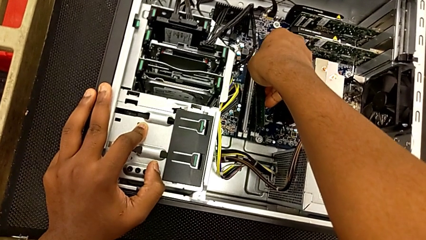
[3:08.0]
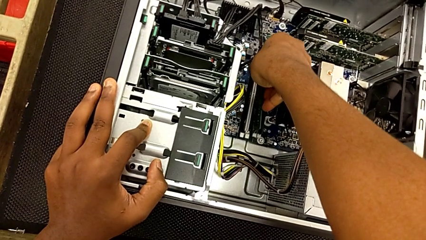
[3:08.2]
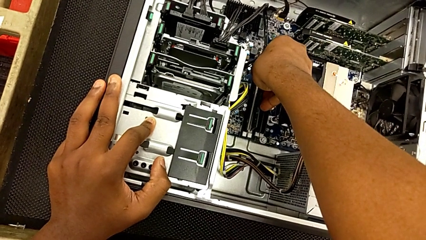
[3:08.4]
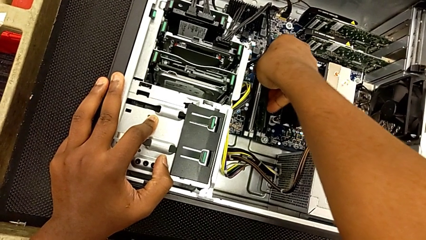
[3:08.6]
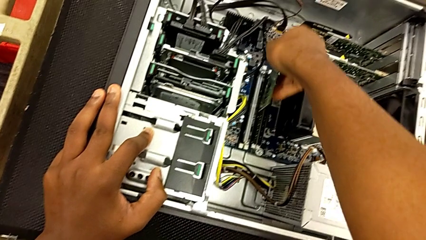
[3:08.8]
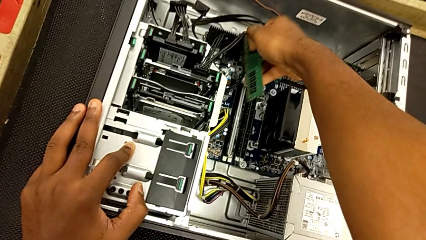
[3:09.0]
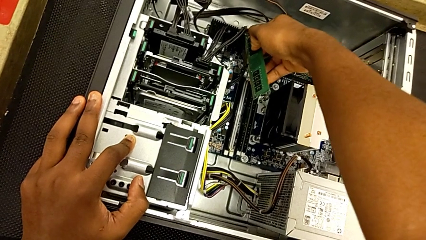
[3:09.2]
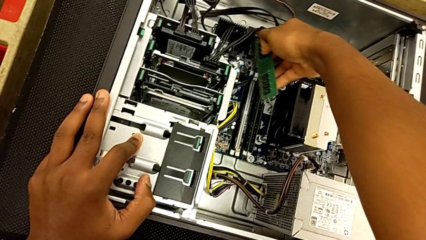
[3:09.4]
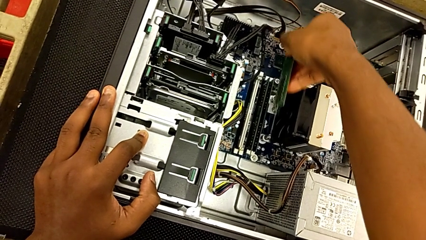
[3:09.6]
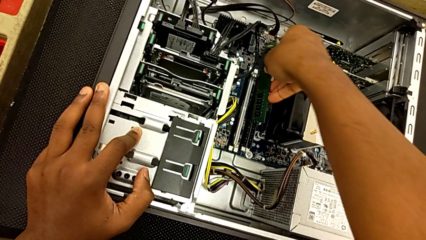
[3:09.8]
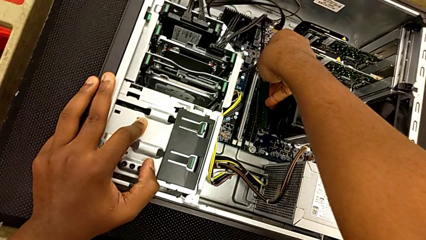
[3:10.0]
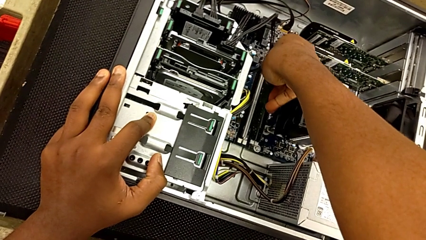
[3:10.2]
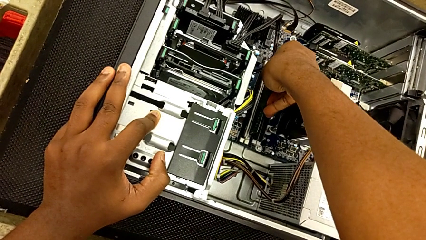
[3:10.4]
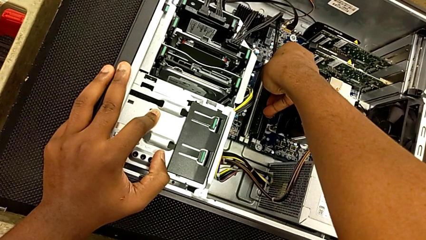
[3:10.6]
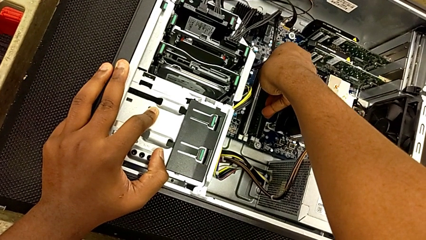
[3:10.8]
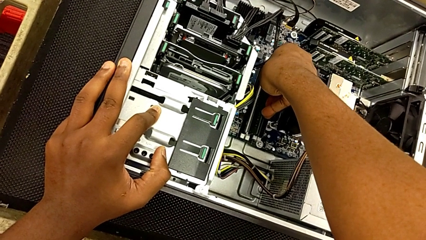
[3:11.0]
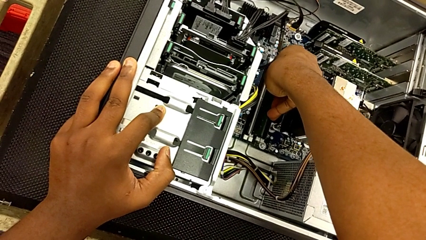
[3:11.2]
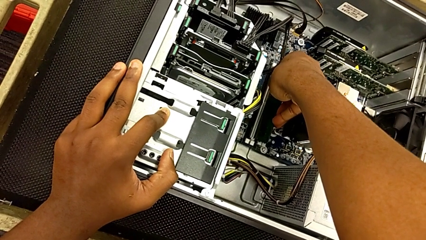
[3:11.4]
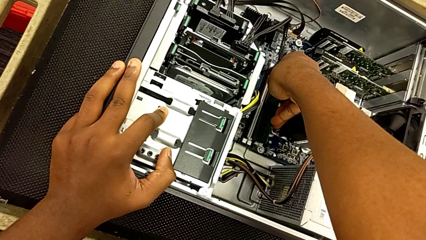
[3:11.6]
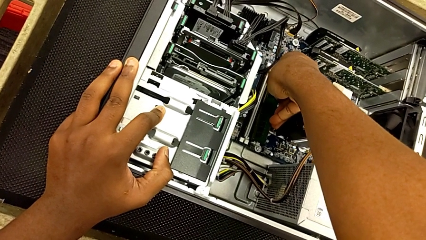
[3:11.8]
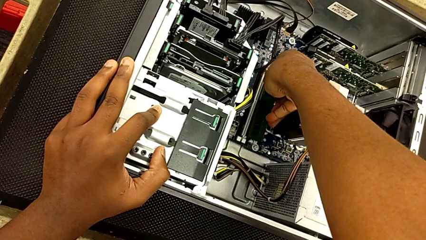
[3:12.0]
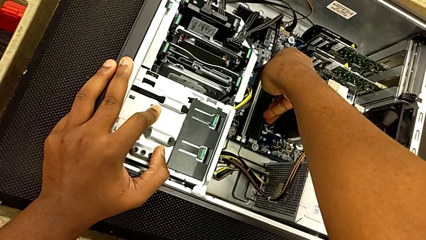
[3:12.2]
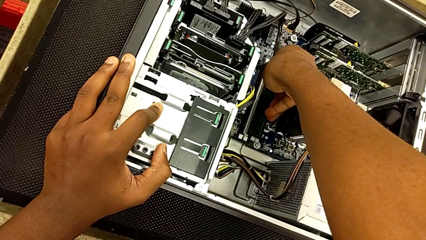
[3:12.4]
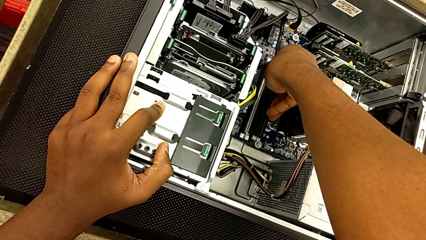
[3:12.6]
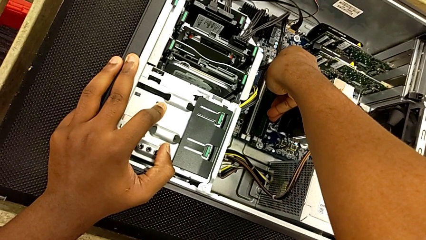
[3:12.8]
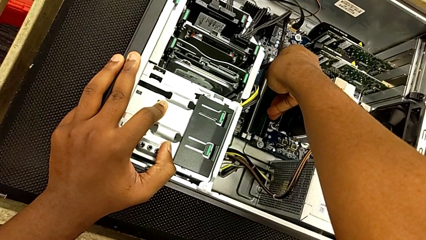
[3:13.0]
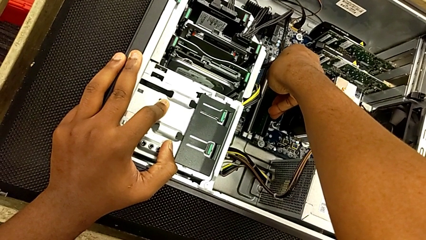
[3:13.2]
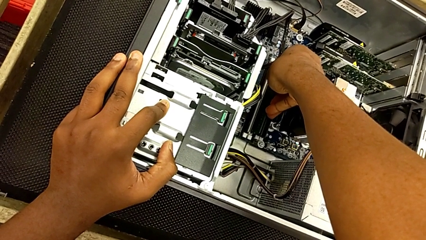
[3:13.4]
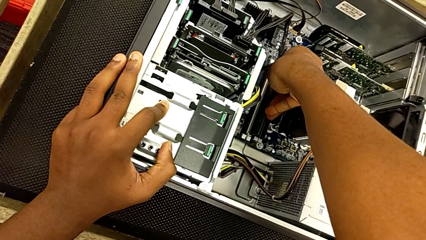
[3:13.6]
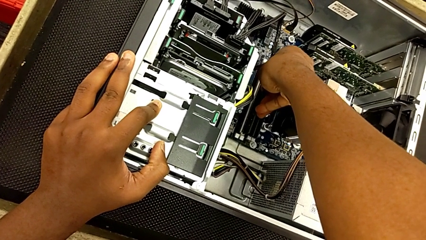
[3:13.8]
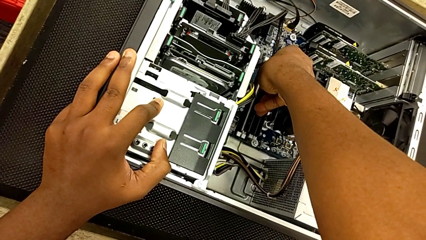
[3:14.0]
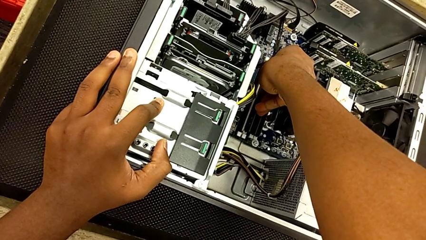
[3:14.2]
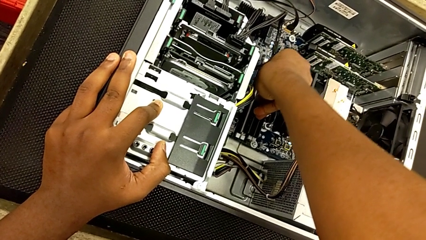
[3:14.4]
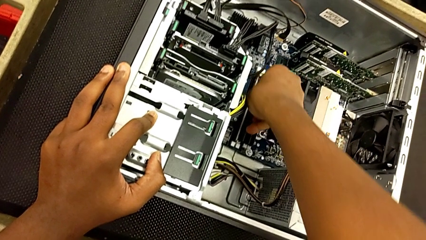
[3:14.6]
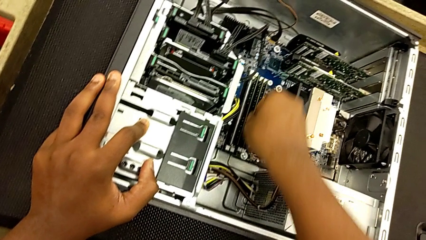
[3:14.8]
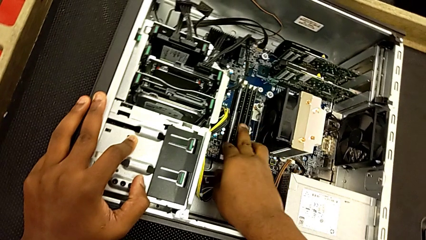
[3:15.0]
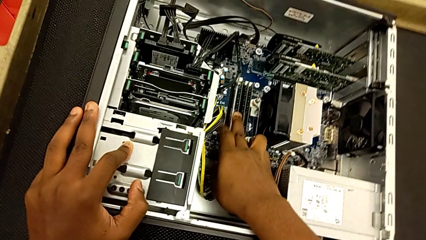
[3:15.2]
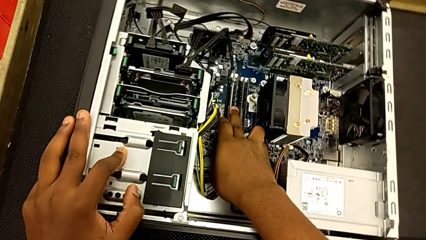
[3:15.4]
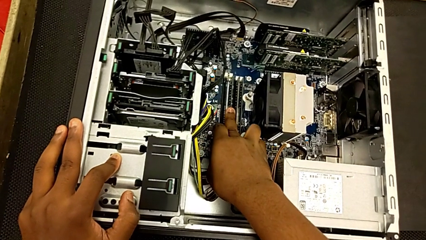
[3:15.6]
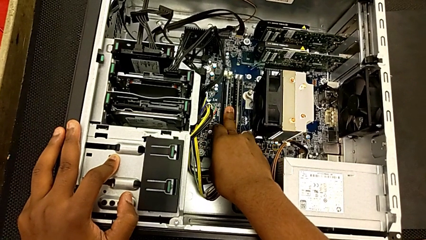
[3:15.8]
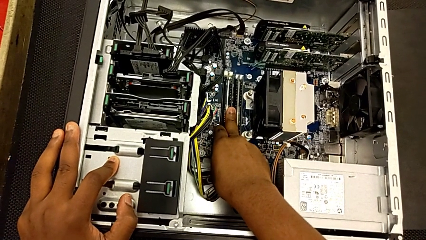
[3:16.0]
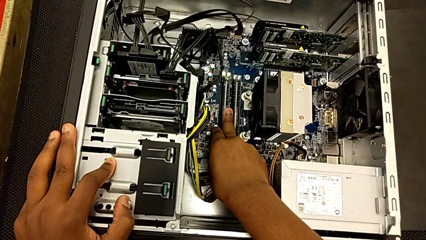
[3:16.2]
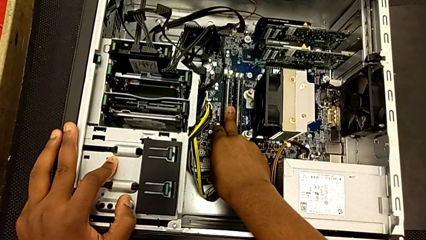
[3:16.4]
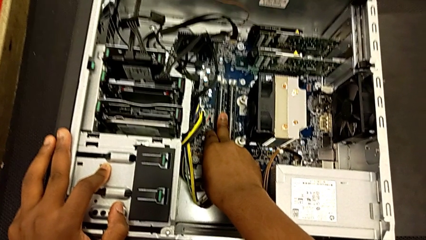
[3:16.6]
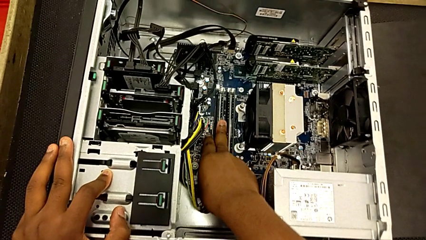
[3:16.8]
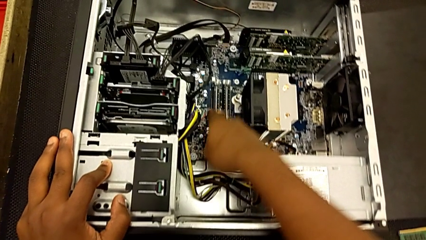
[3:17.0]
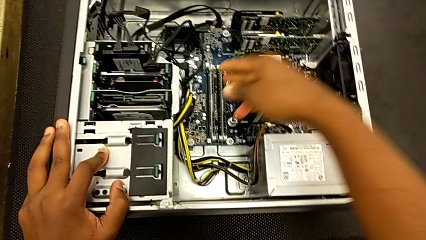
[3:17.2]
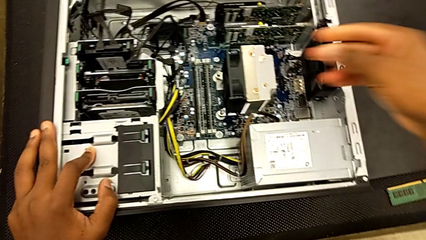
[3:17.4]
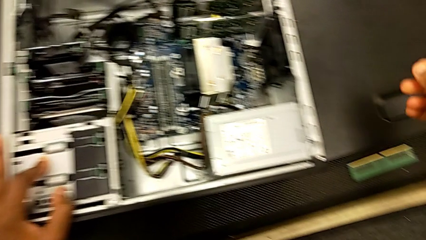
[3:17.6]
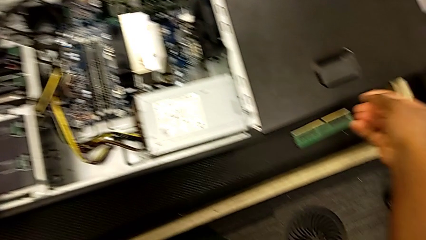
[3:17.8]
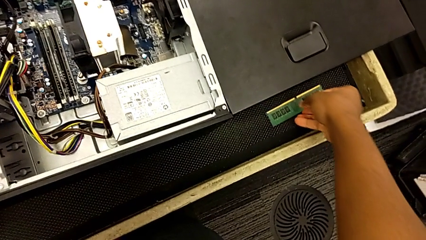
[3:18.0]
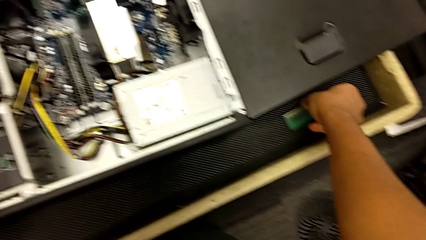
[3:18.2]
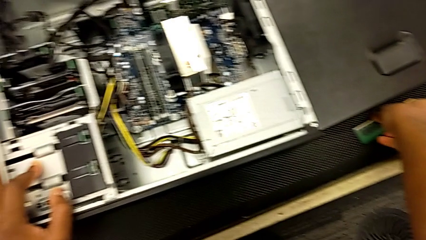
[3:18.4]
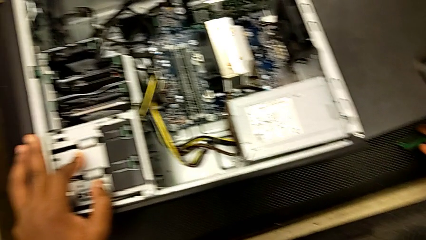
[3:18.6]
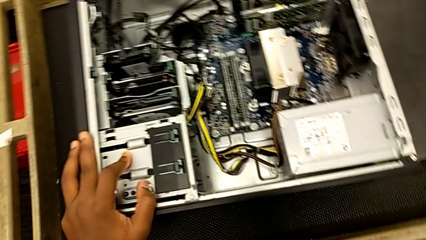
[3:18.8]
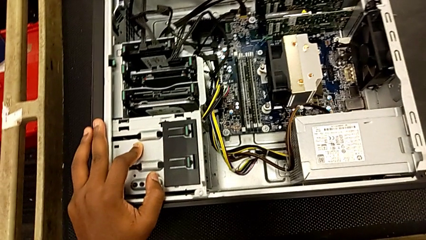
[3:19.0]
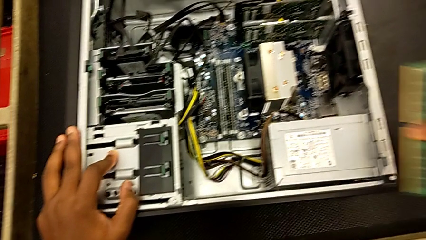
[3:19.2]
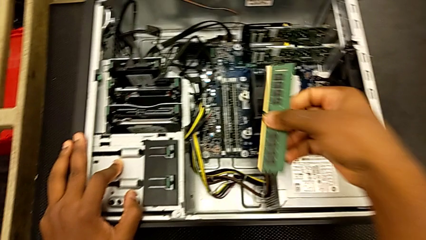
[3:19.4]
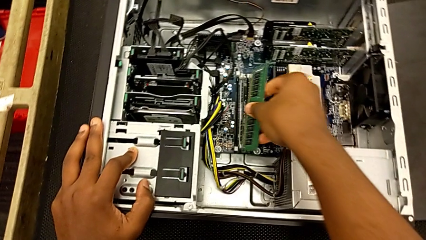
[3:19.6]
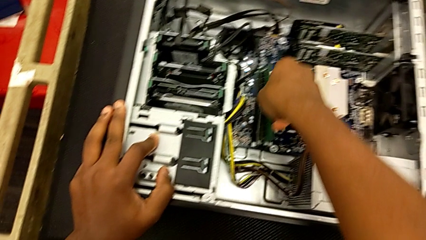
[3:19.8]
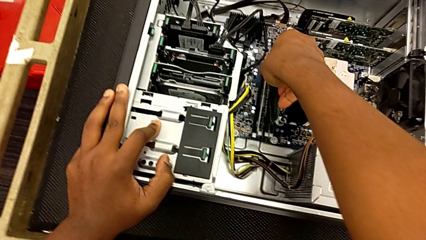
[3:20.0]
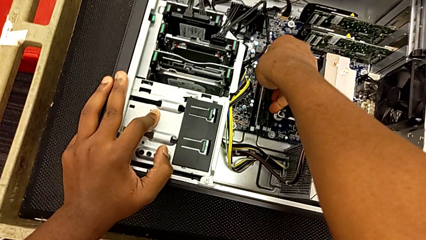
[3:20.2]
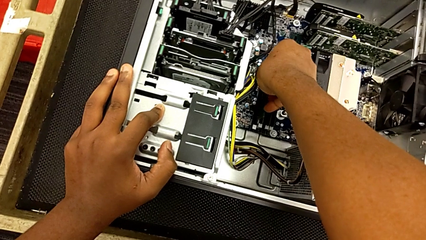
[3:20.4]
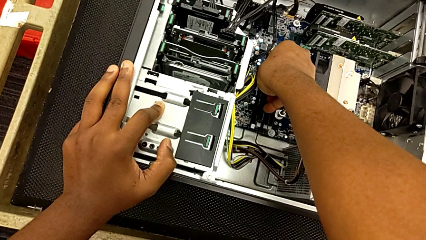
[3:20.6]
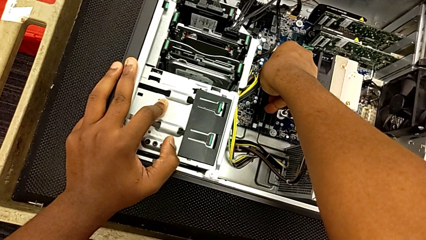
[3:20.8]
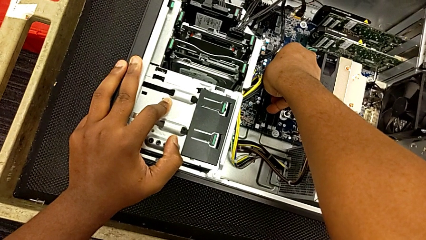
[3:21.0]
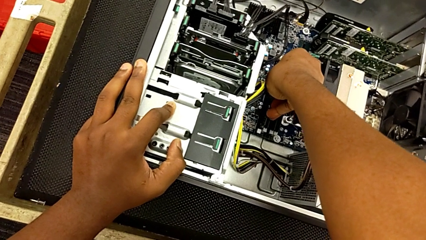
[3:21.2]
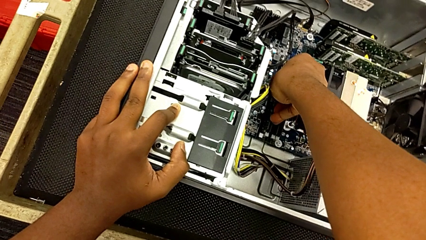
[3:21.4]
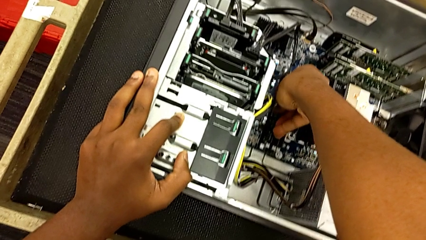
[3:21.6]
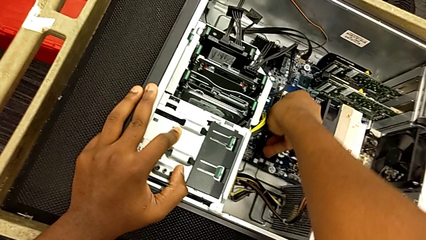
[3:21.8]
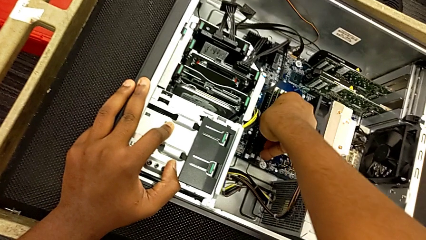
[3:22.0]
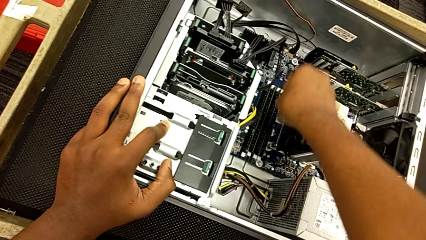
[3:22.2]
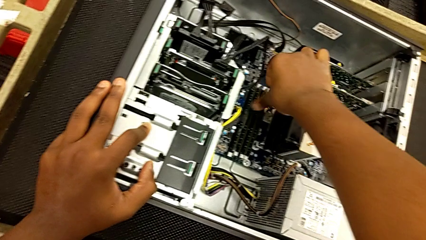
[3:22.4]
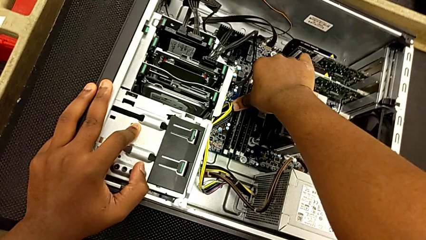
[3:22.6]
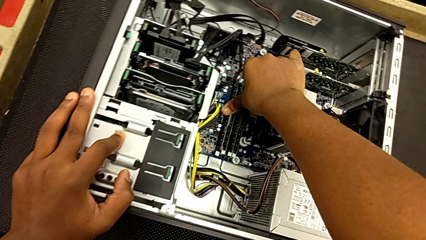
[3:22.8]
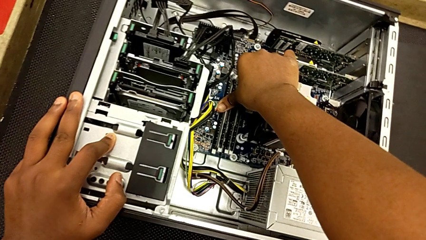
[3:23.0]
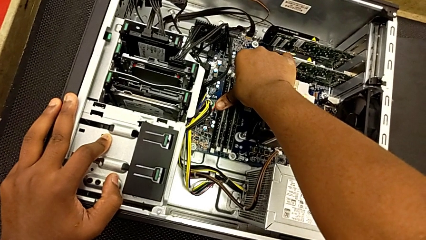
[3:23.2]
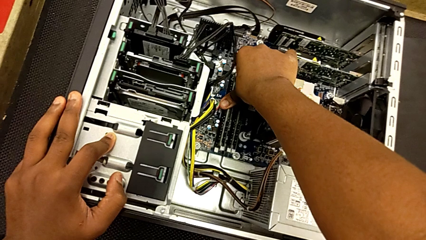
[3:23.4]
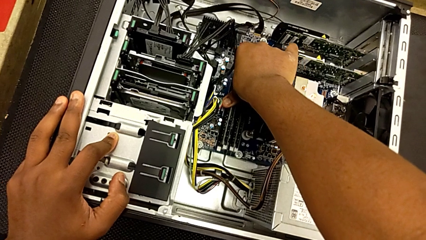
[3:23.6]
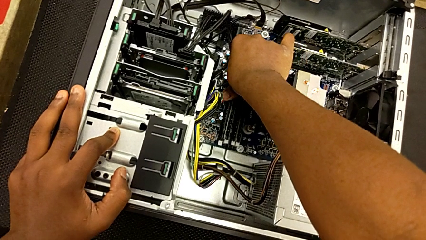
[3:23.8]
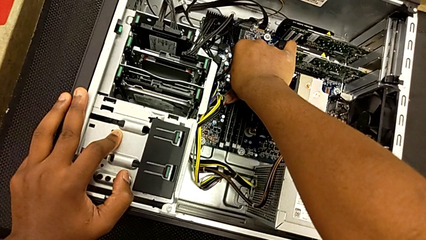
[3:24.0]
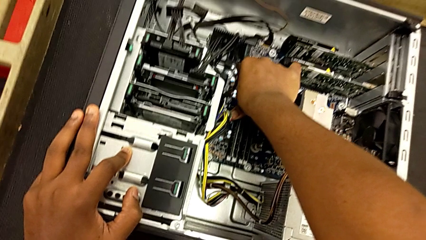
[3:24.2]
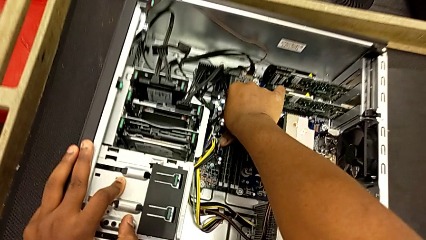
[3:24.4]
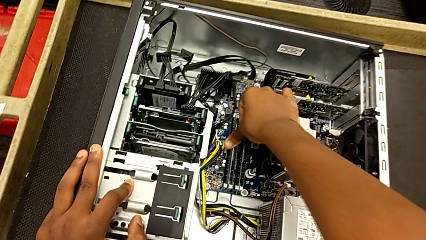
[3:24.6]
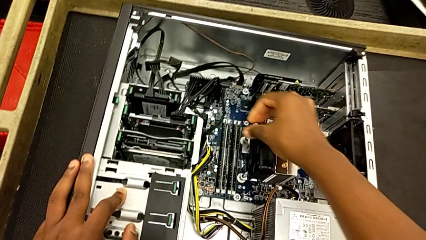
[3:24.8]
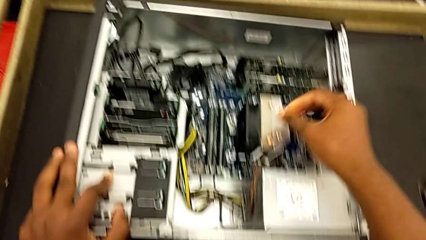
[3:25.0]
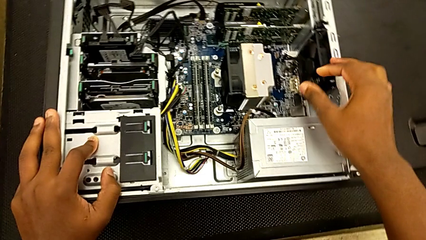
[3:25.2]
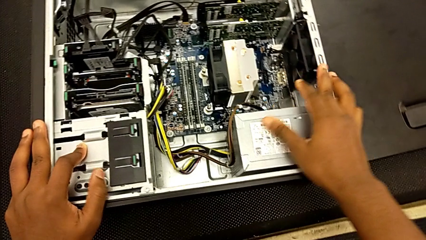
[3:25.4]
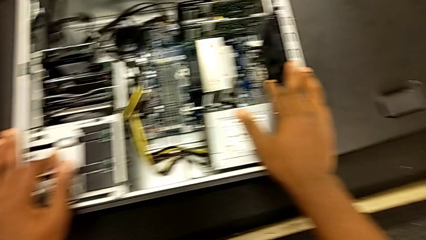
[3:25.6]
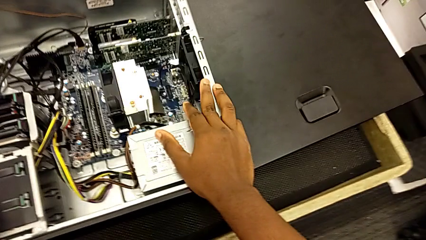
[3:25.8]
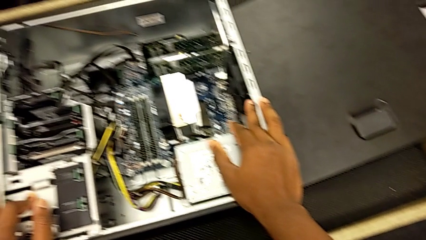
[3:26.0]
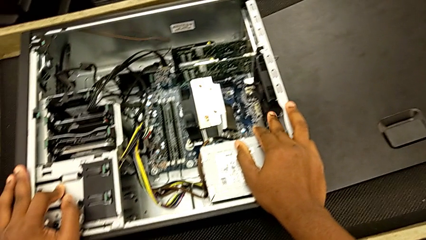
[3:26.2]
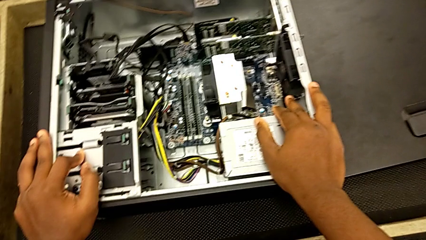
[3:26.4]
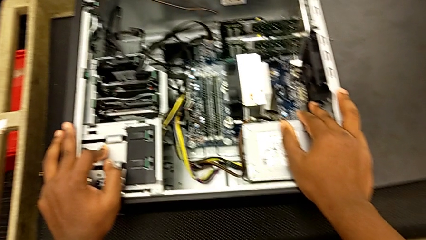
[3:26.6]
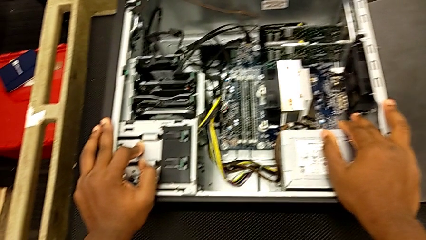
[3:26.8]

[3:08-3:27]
The camera wearer is putting the RAM tabs back in place. They insert the RAM, lock it, grab it, insert it and lock it.
